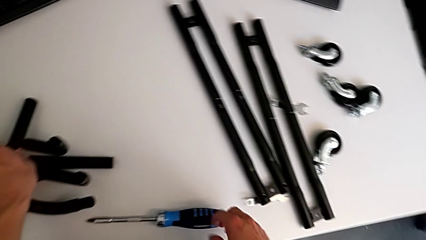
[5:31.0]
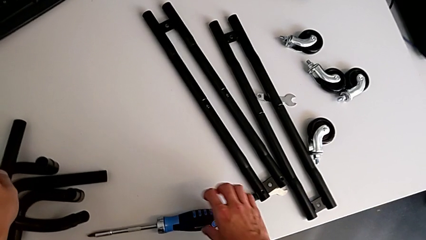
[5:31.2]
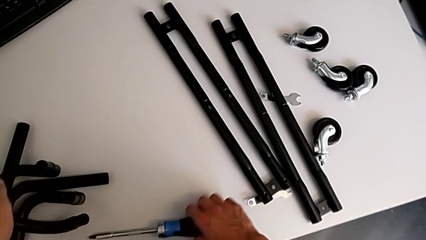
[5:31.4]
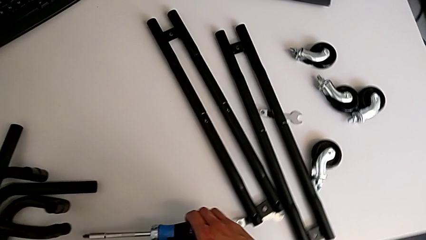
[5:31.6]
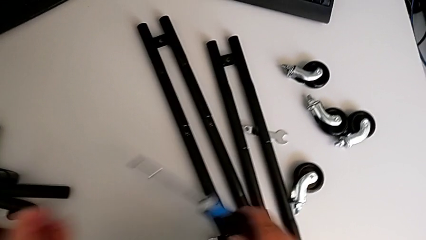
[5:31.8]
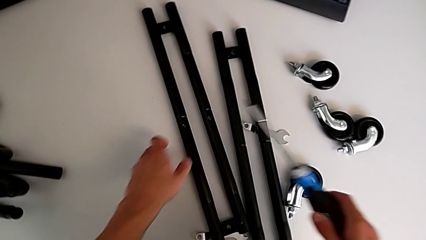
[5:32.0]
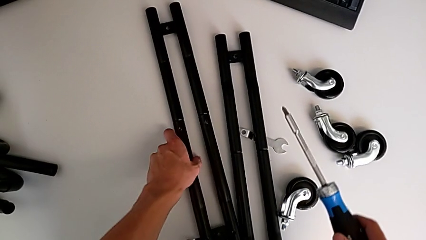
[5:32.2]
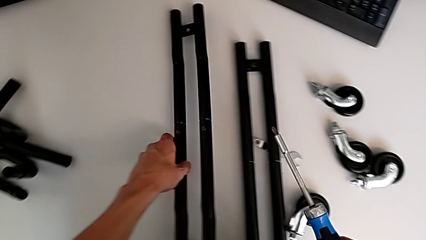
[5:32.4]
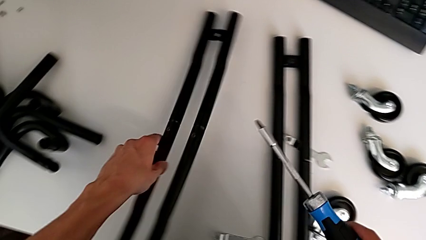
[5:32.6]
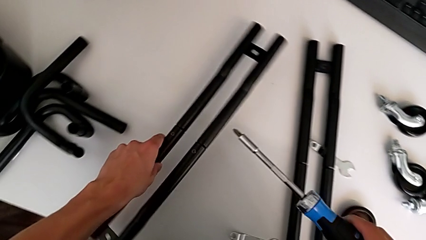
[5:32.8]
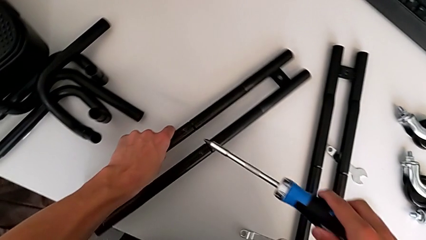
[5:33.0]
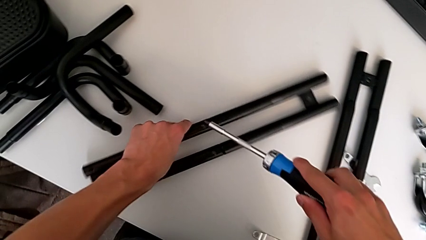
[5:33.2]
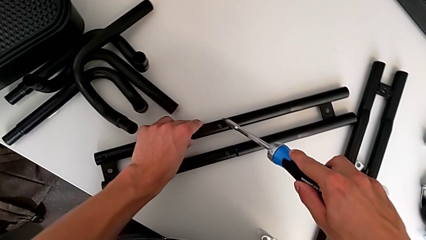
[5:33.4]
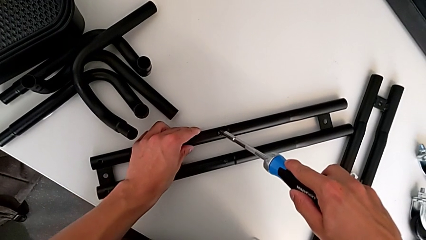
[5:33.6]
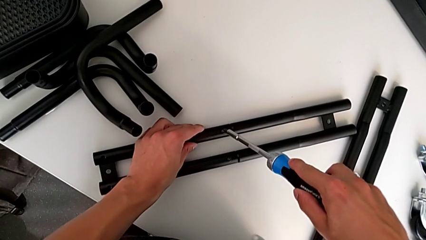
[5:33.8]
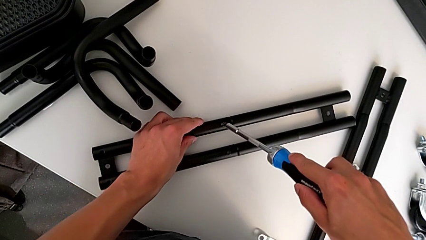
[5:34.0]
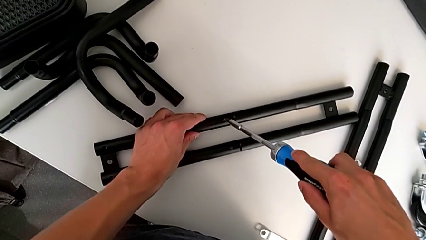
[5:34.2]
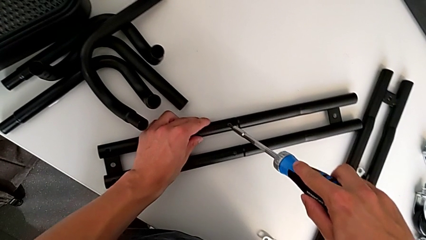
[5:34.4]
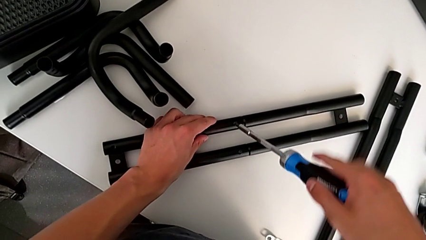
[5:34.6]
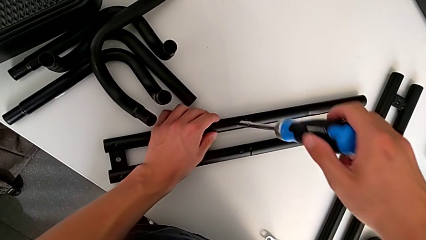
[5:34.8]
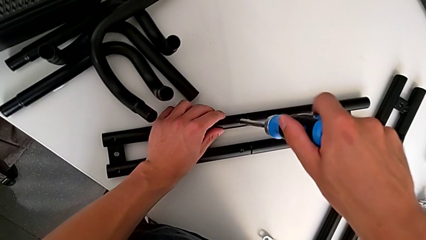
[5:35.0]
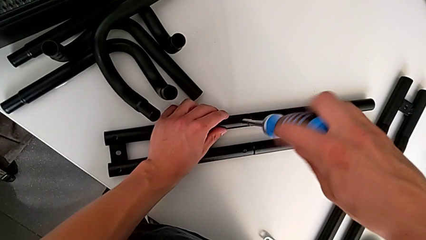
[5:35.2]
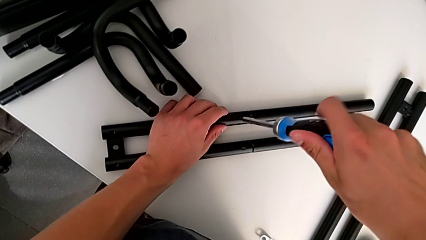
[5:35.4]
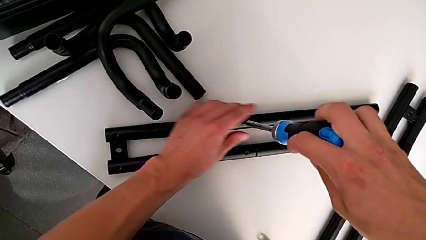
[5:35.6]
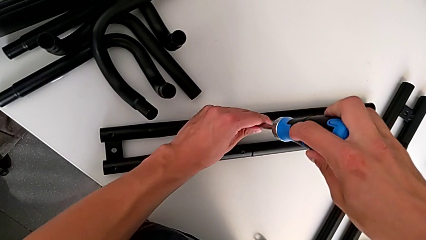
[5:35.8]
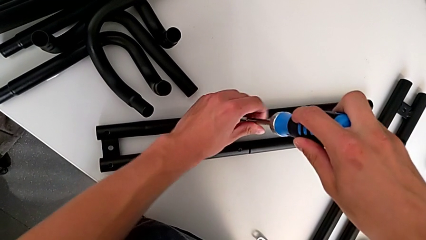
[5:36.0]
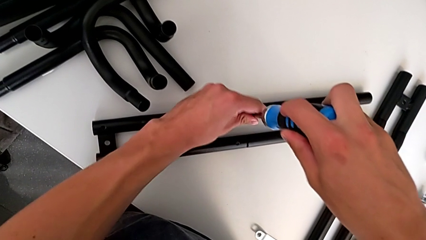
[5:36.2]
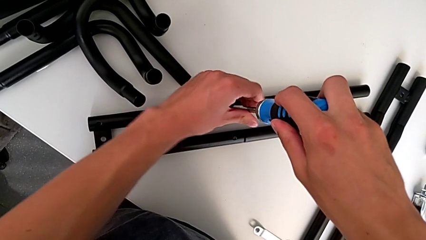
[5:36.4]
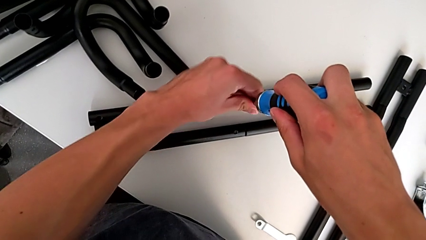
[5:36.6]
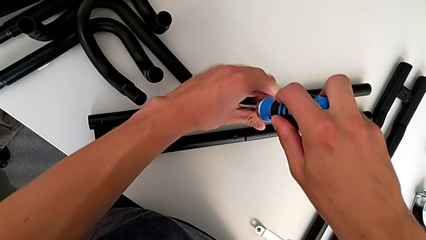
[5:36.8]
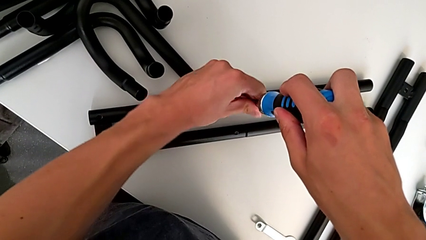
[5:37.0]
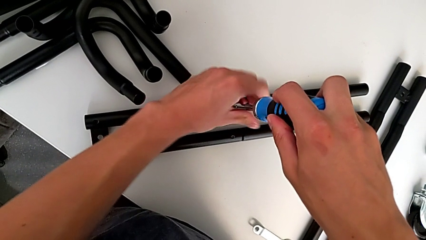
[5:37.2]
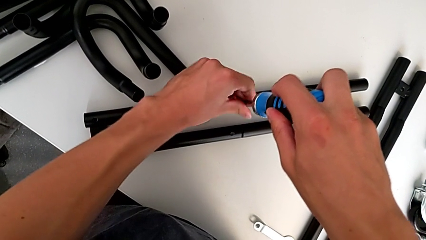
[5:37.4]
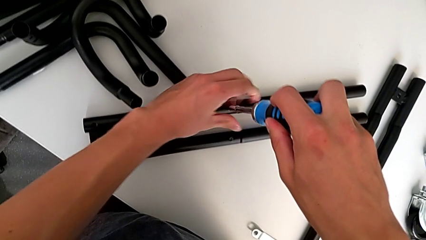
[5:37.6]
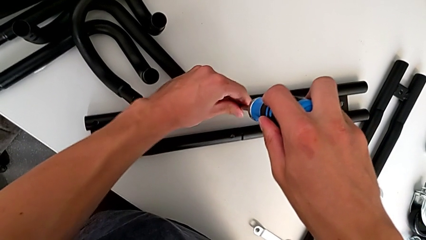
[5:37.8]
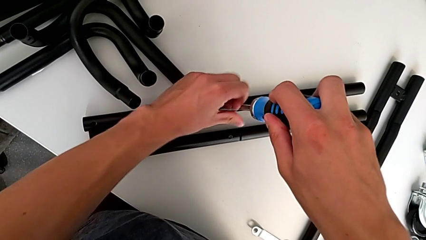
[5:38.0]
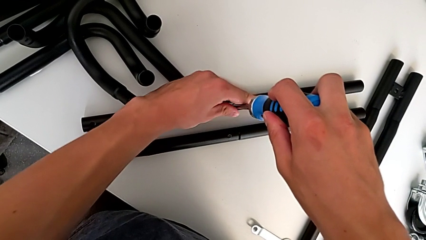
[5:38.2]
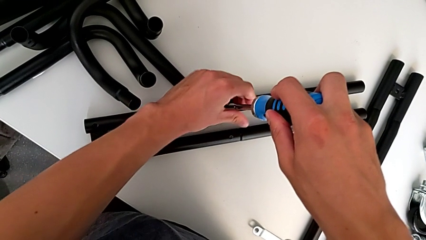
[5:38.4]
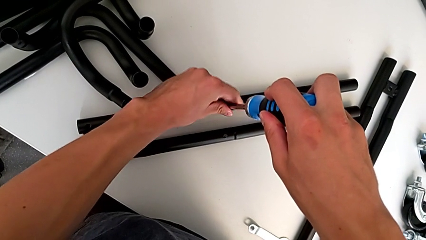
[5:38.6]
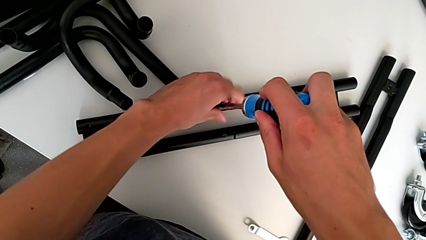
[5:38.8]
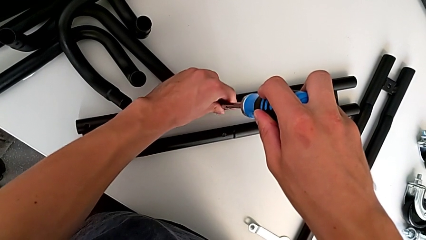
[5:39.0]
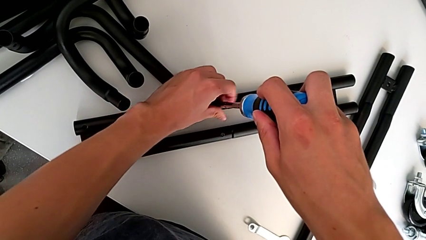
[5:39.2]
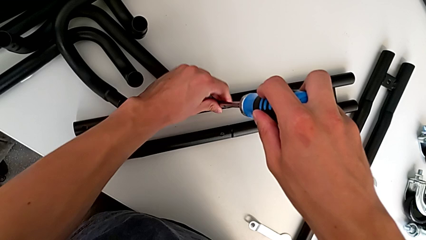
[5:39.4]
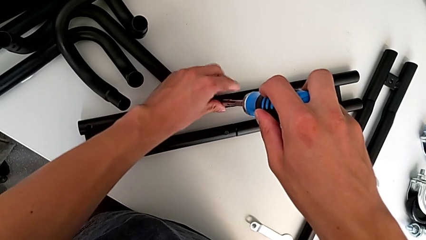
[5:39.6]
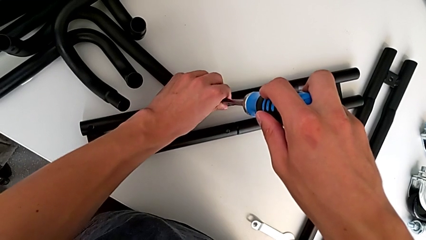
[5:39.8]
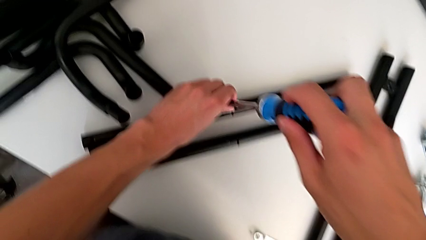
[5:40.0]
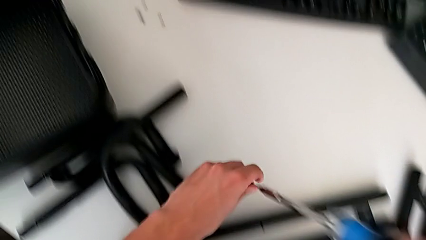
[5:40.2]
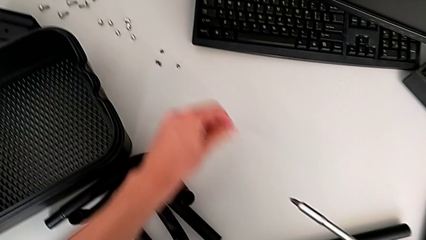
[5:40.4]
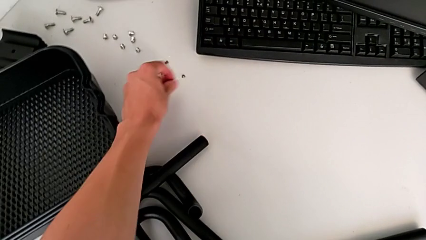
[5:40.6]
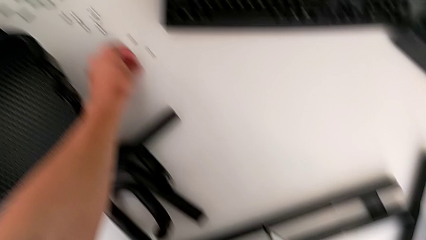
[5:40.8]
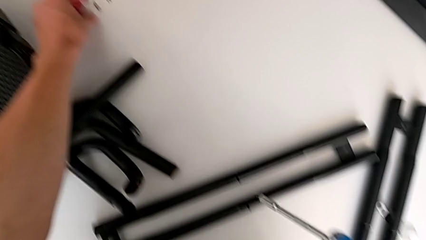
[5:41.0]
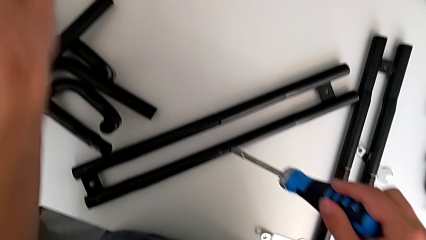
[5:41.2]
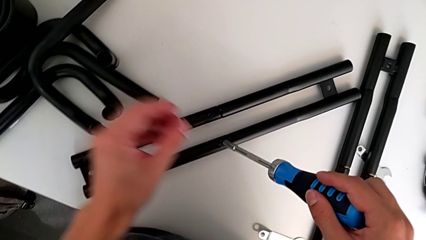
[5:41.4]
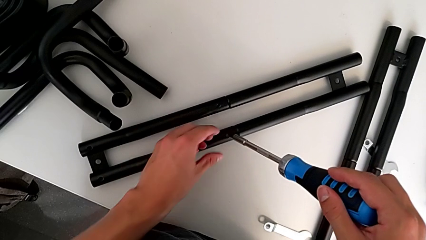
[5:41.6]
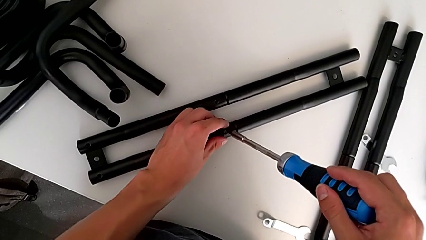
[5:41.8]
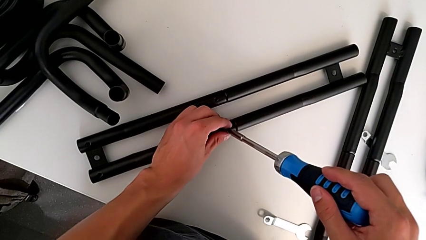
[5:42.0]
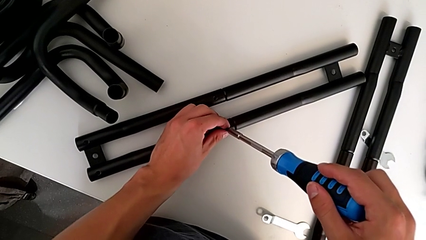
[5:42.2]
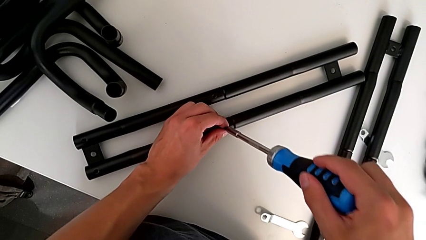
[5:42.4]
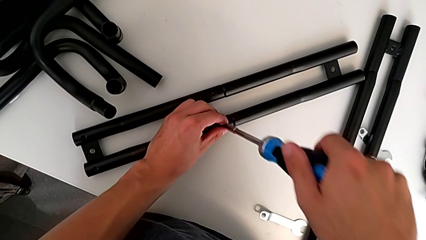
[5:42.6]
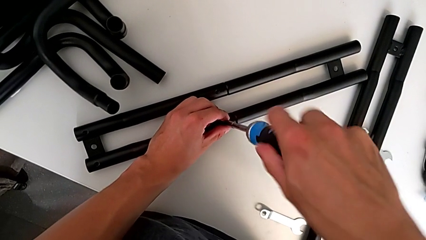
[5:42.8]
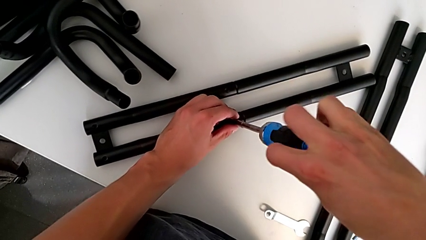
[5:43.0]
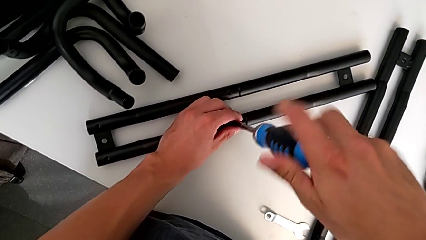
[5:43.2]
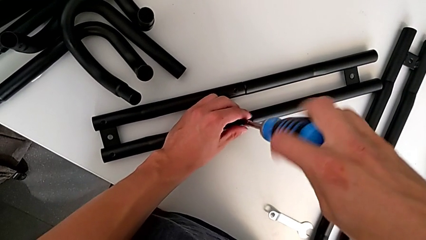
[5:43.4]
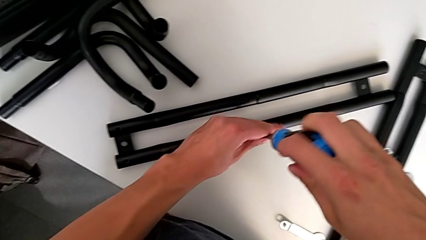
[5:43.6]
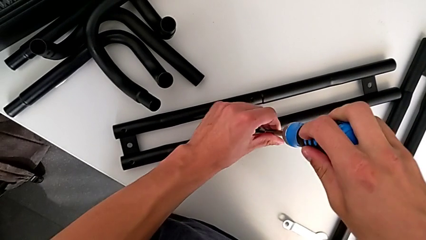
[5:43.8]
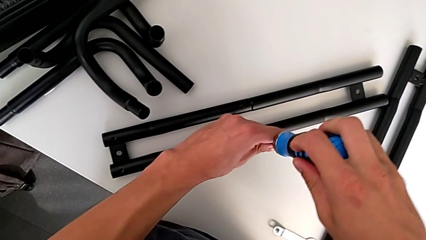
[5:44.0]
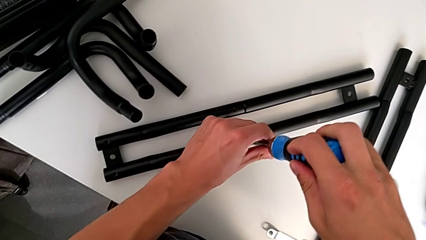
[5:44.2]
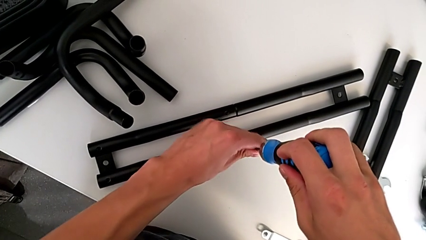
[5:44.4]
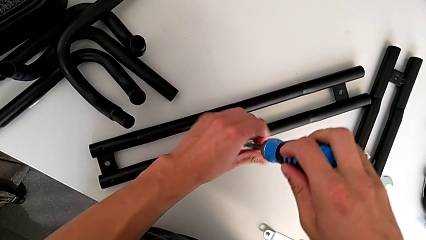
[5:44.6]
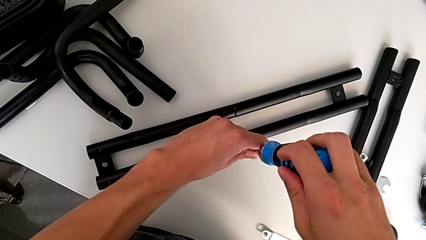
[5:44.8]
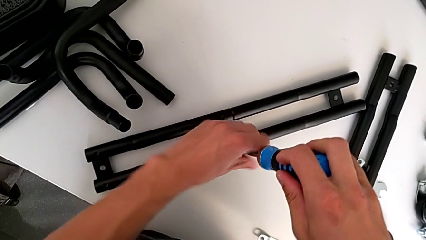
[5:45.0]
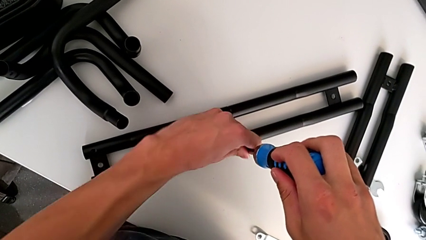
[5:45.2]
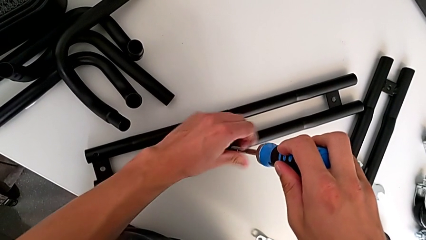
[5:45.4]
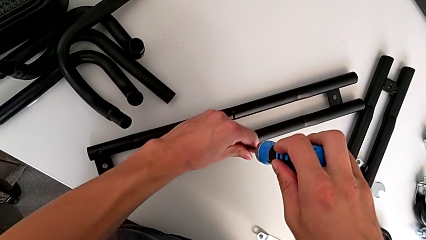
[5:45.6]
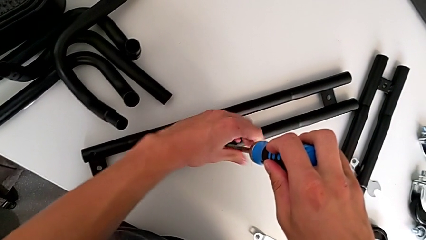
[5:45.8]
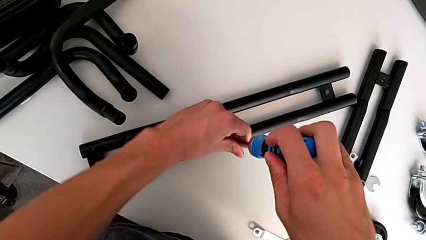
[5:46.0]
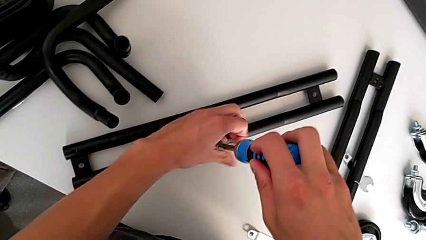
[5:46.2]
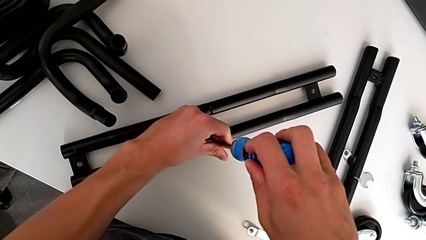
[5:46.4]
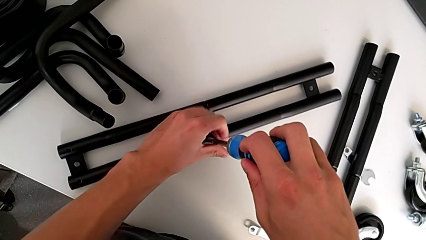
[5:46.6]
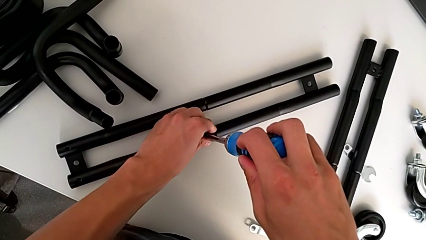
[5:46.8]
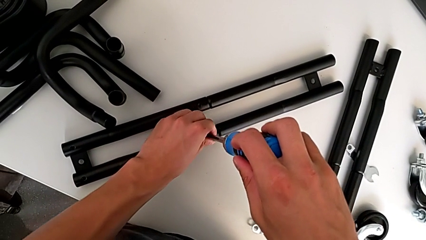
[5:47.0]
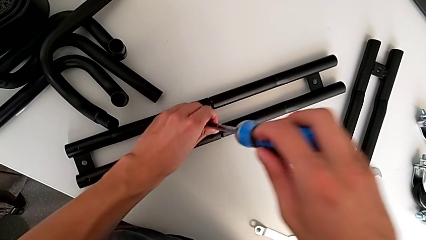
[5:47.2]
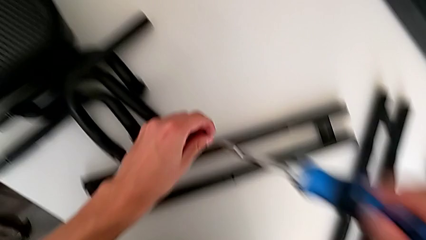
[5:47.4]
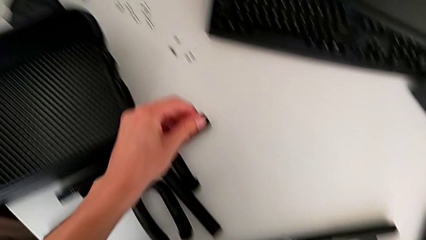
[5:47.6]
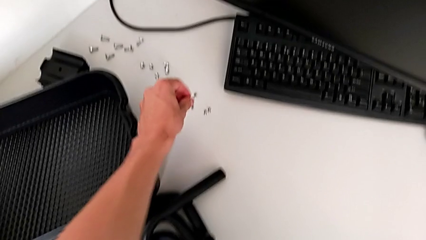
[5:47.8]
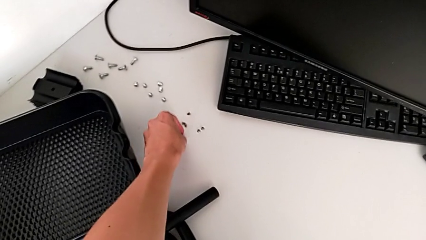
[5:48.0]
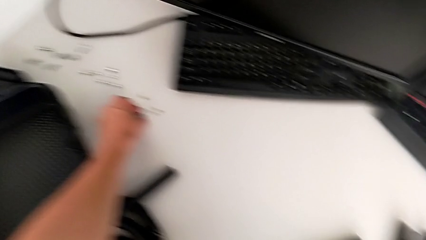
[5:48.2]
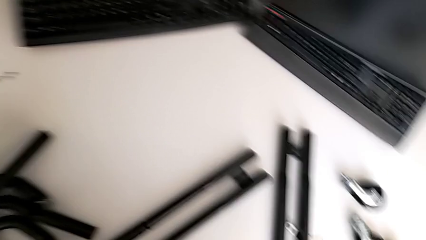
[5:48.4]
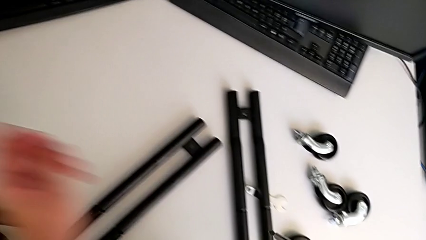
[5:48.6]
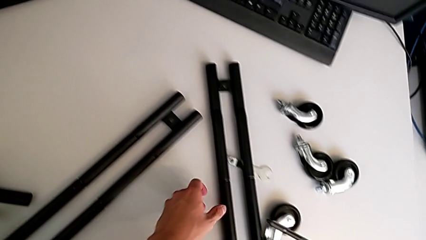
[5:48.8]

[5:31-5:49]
The camera wearer is disassembling all the legs. They grab the screwdriver, grab the first leg, insert the screwdriver, unscrew the first screw, place the screw, insert the screwdriver, unscrew the second screw and place the screw.
